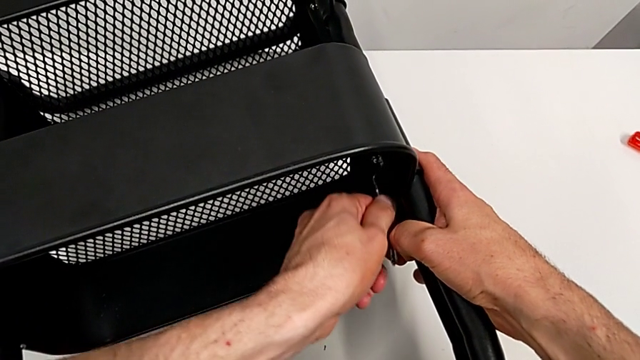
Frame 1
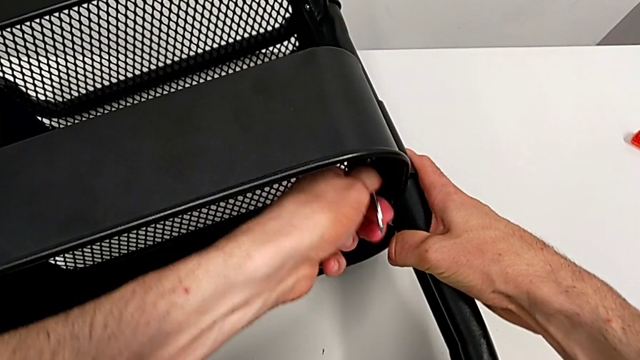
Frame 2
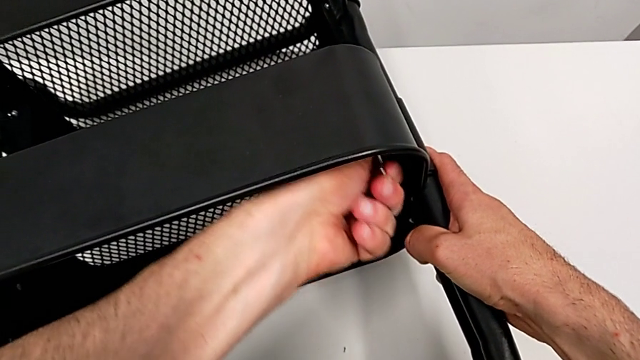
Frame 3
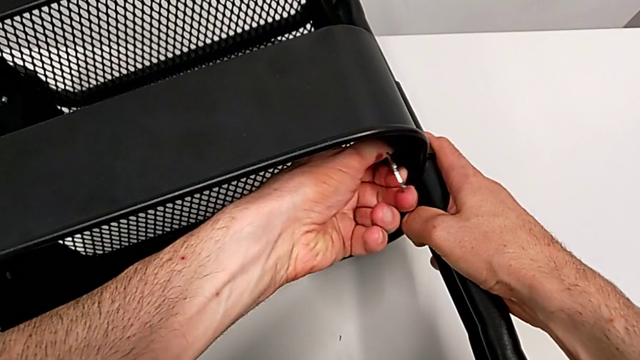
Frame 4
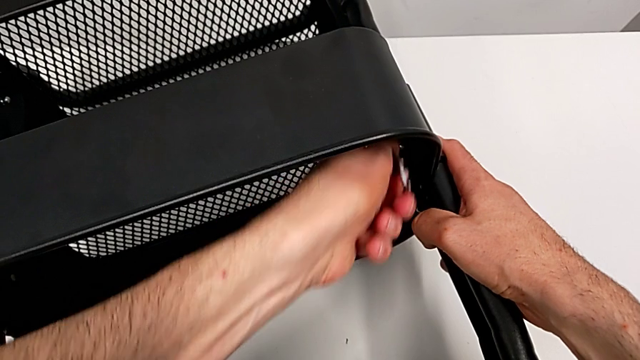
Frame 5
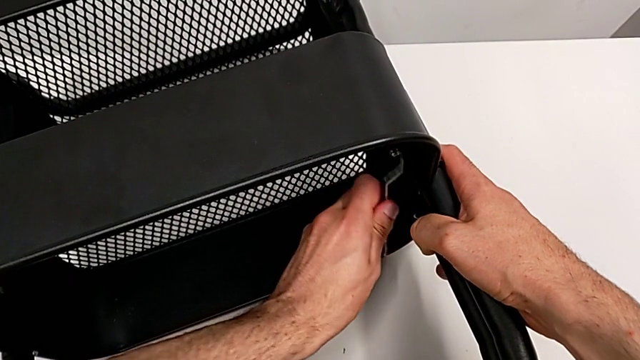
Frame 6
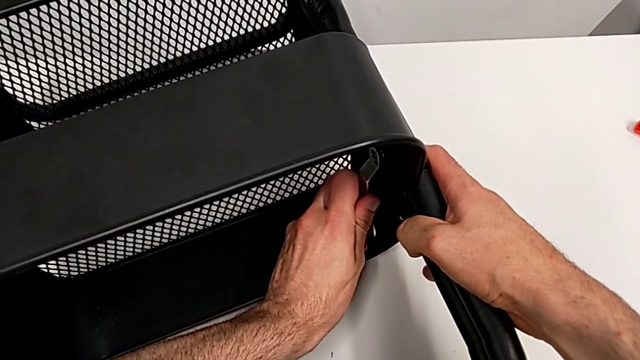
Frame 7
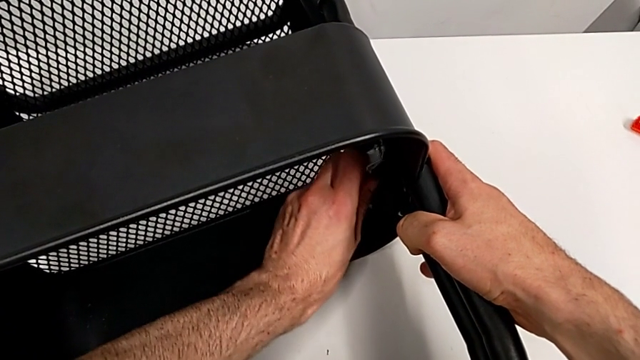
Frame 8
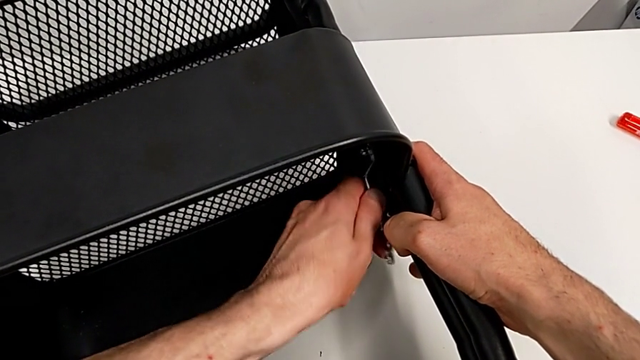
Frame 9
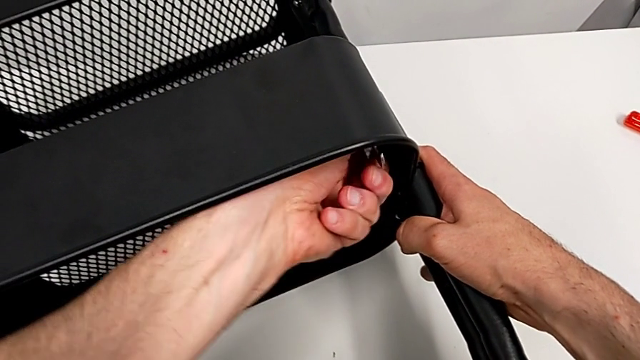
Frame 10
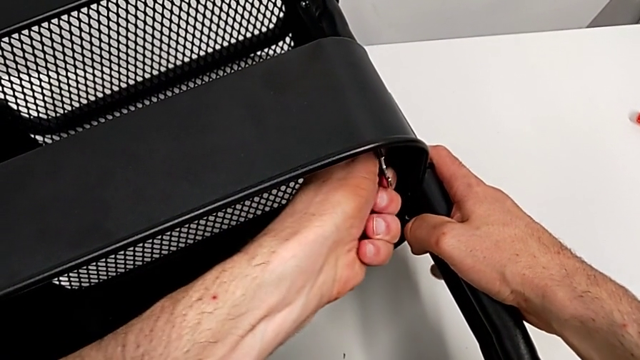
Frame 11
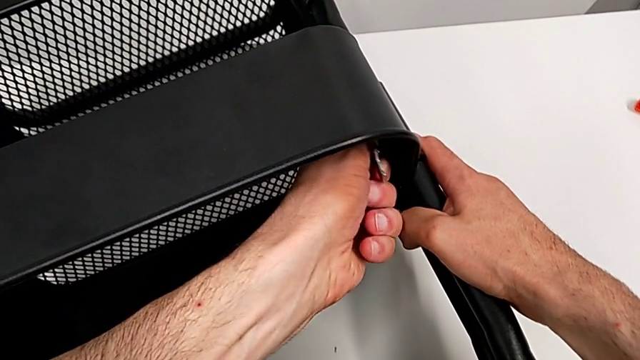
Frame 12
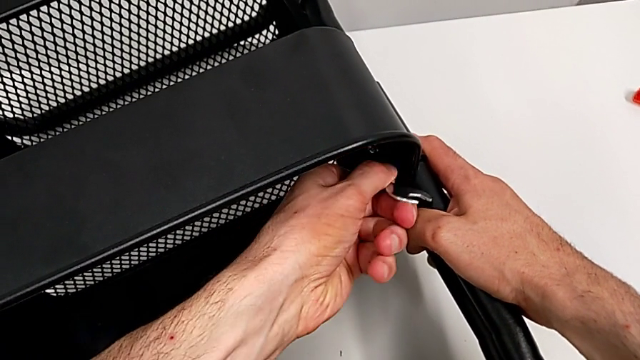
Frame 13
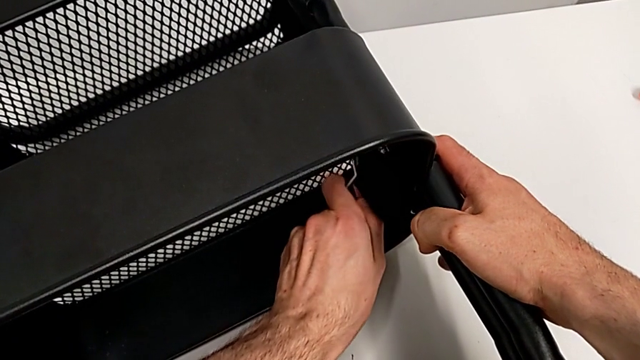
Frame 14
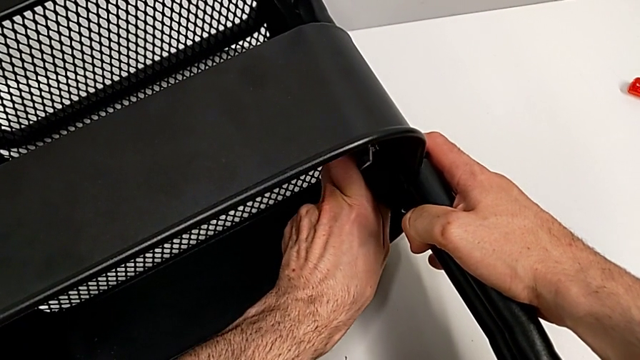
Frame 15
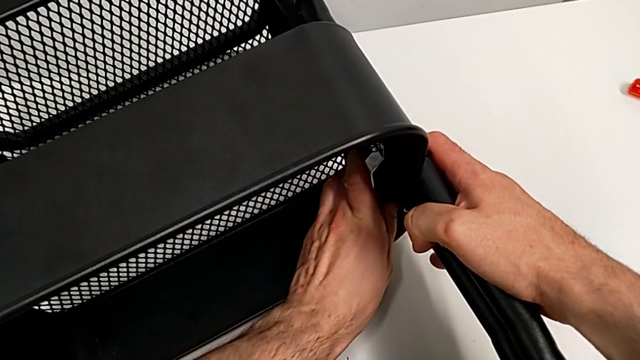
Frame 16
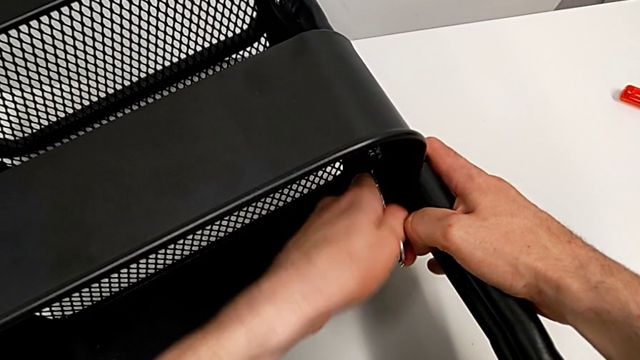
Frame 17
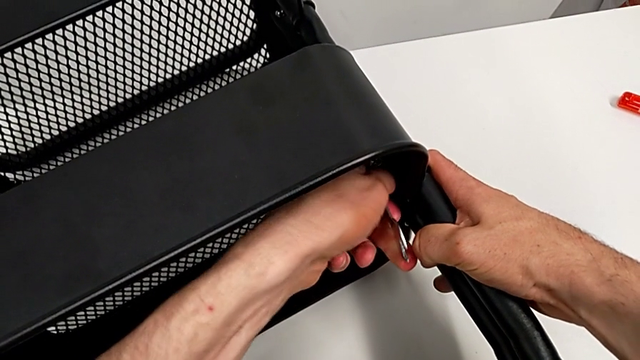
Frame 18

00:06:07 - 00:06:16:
The camera wearer is disassembling the middle grid tray. They keep unscrewing the hexagon cap nut.

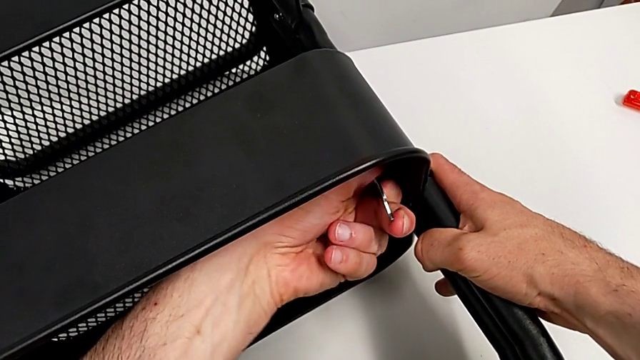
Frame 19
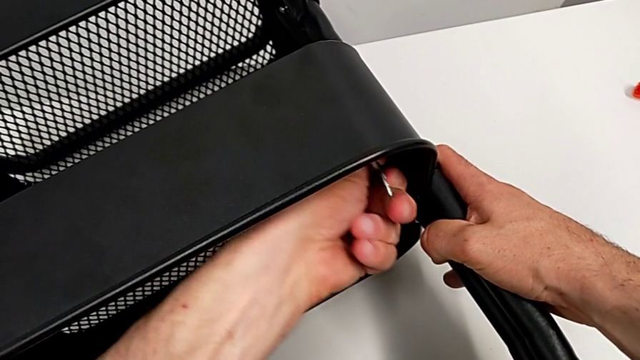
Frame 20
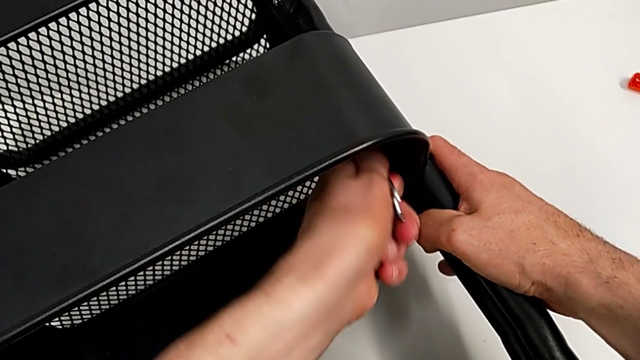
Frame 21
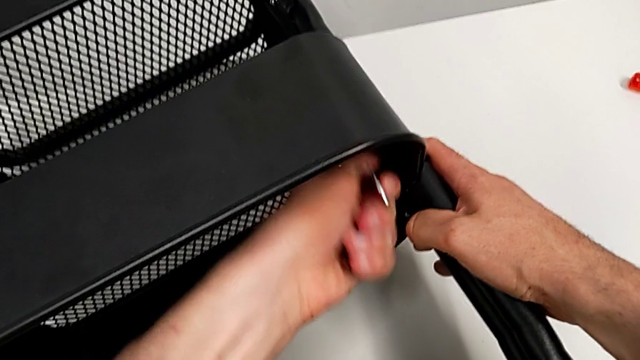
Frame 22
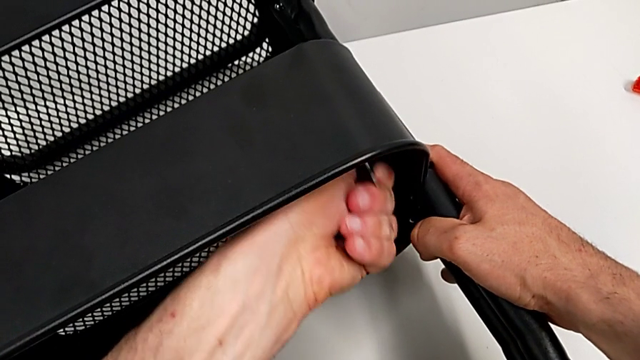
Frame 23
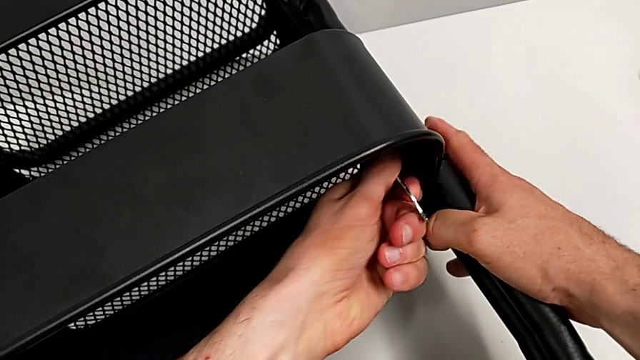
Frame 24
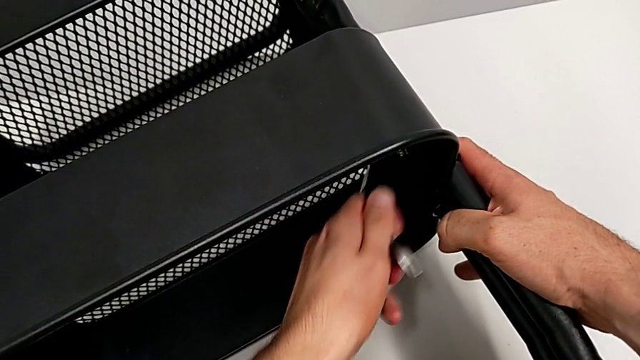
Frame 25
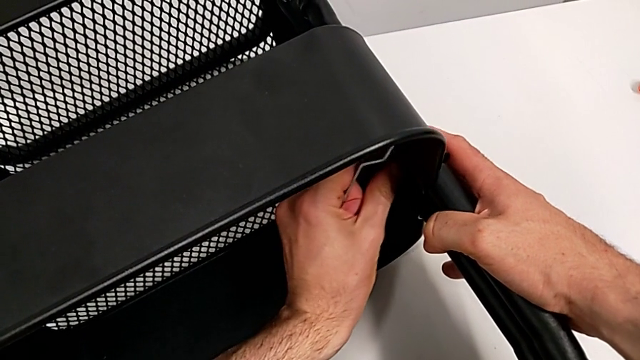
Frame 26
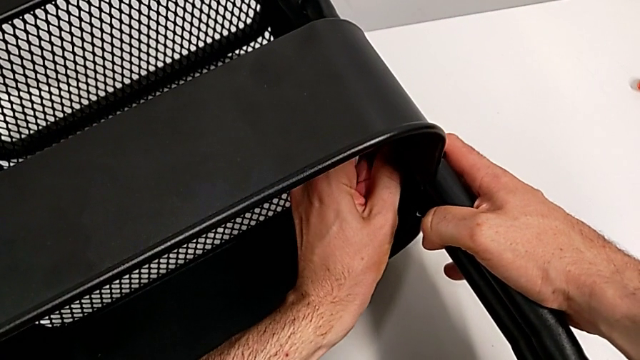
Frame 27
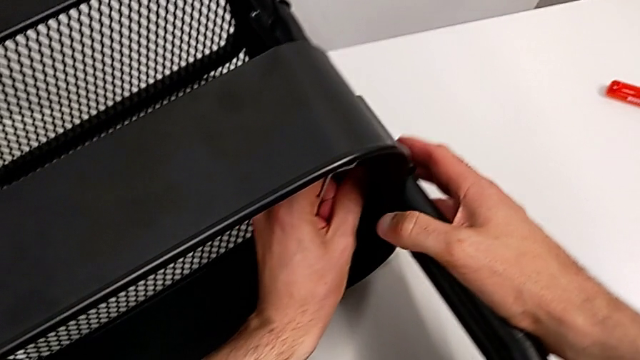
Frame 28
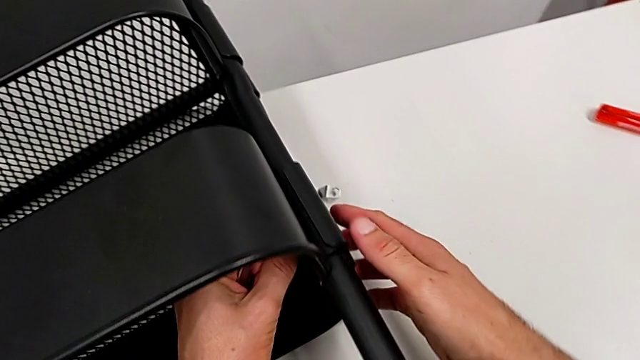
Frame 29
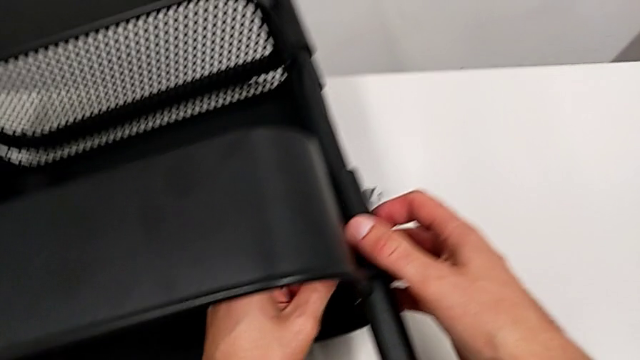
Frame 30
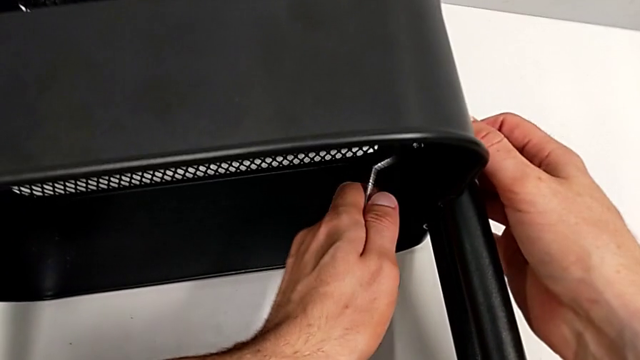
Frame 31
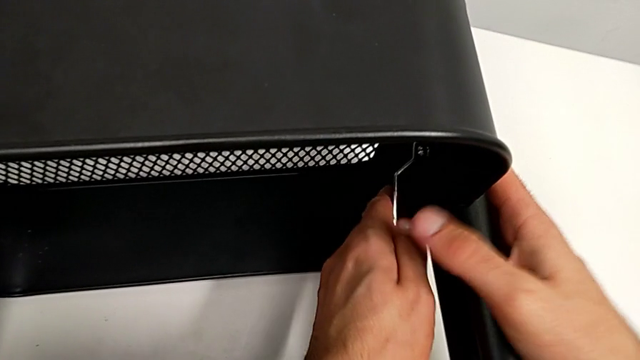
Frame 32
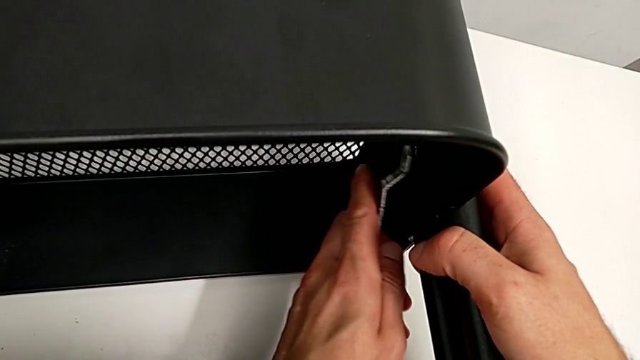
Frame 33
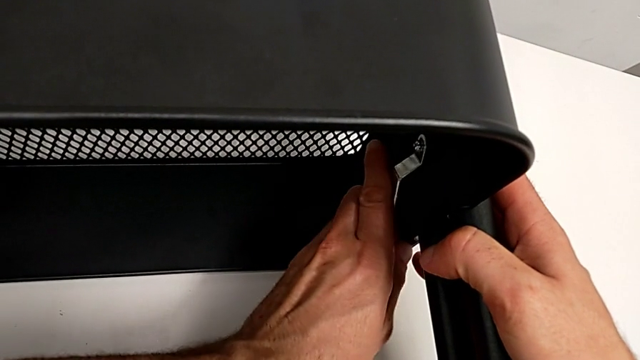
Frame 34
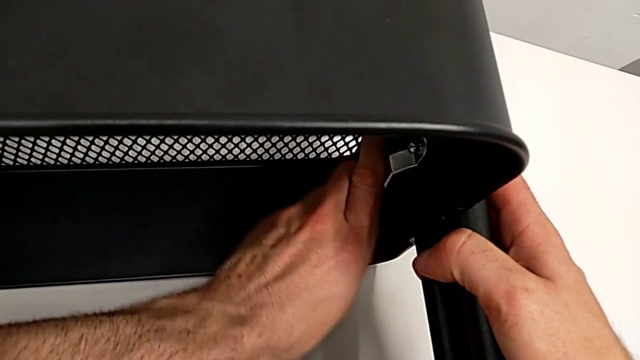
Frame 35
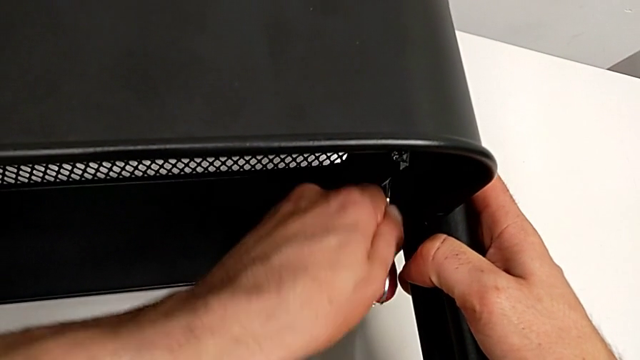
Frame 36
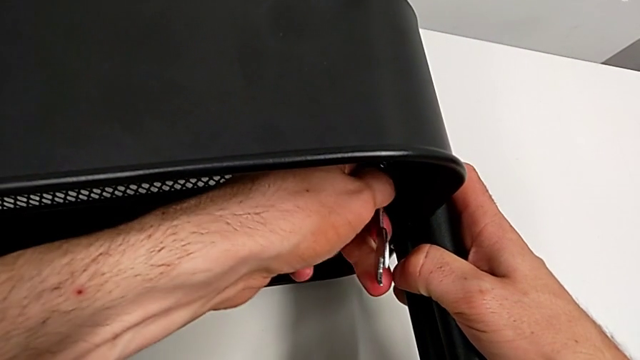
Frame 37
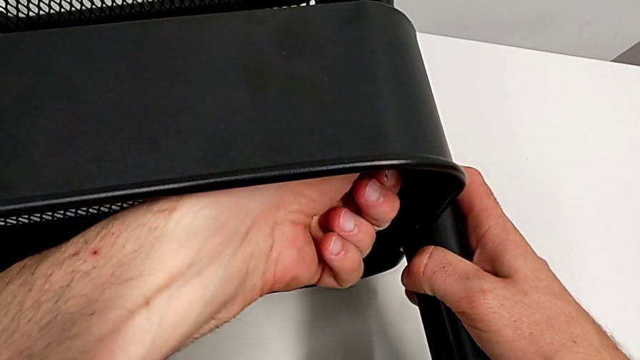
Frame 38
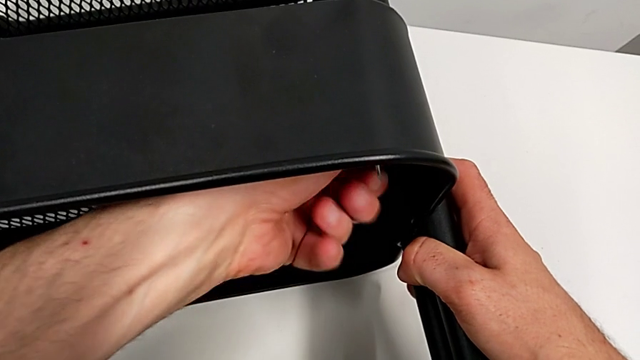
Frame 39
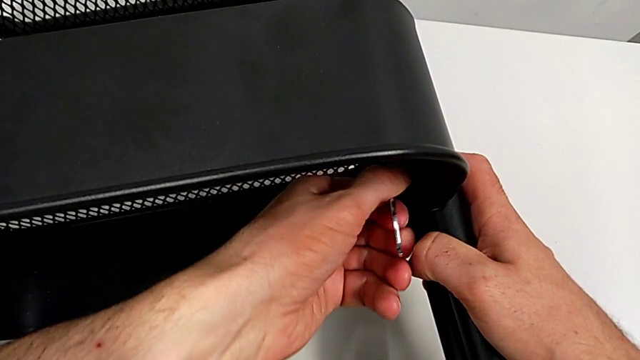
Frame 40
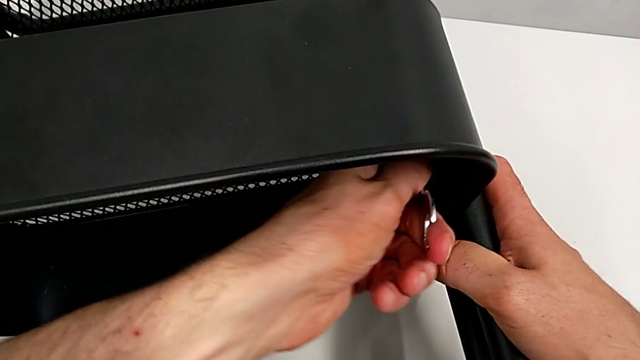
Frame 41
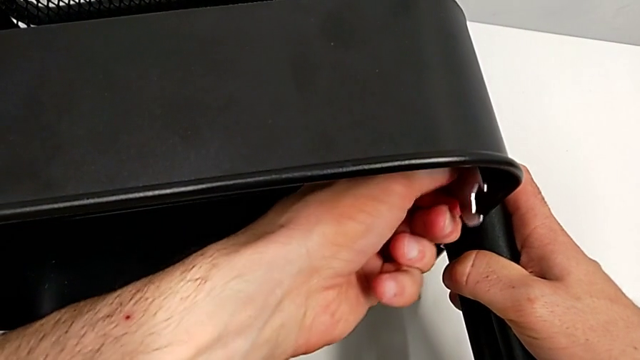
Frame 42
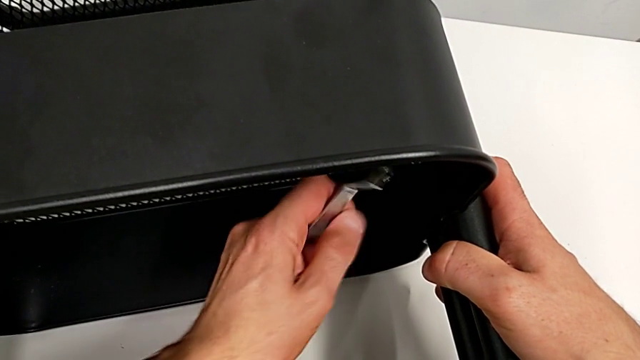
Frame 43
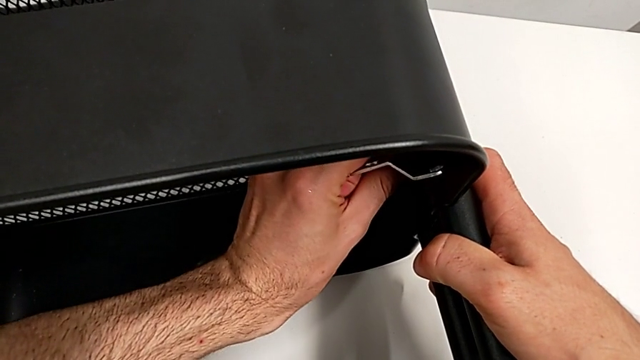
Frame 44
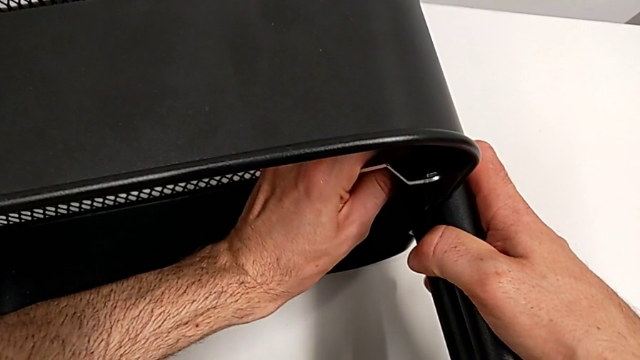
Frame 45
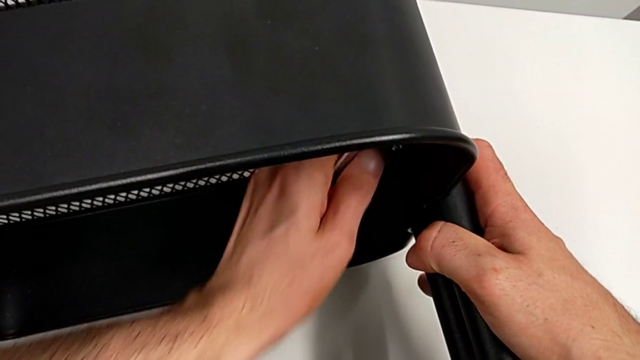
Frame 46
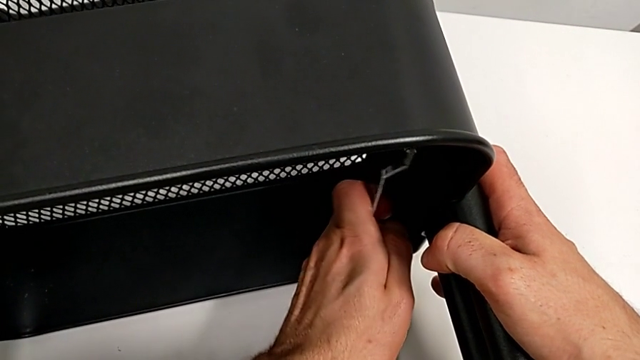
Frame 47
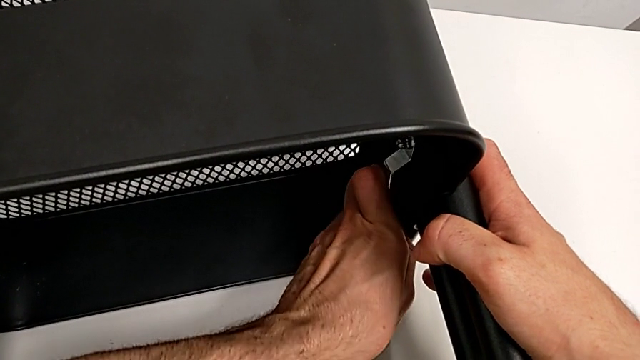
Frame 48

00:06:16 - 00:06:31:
The camera wearer is disassembling the middle grid tray. They keep unscrewing the hexagon cap nut.
